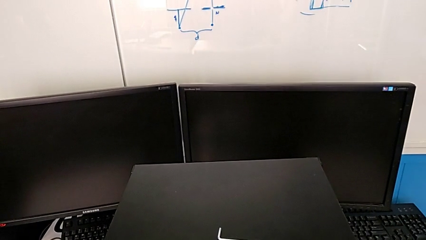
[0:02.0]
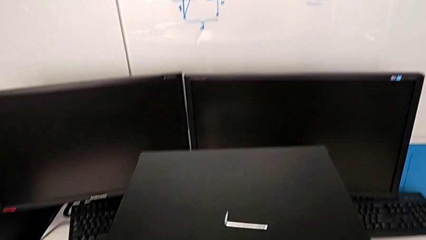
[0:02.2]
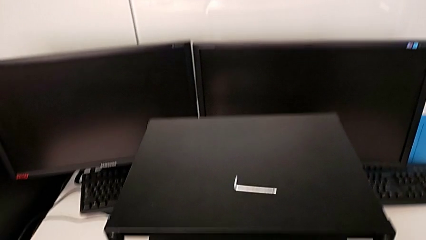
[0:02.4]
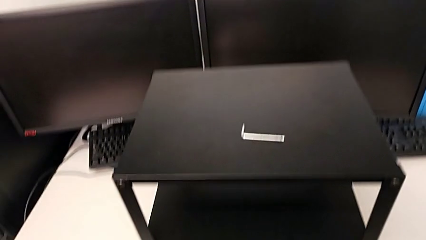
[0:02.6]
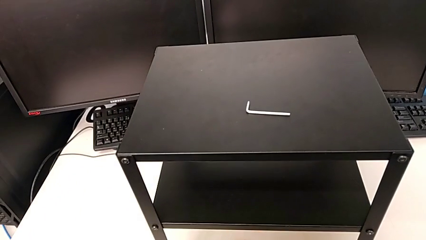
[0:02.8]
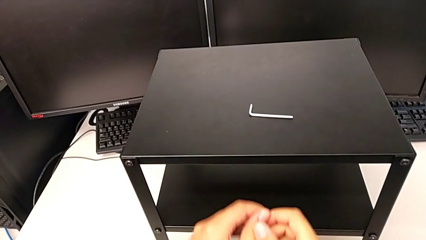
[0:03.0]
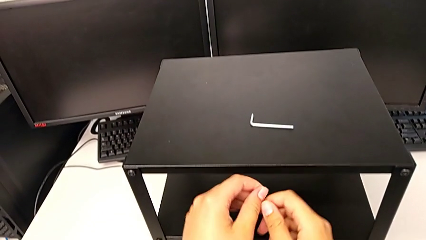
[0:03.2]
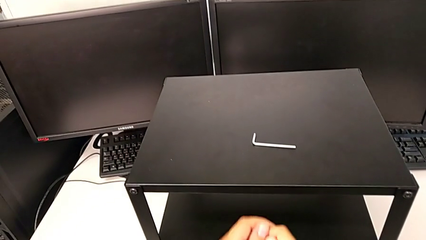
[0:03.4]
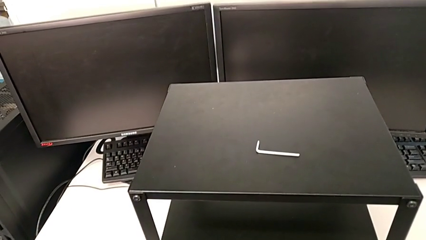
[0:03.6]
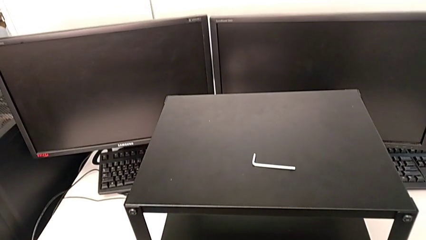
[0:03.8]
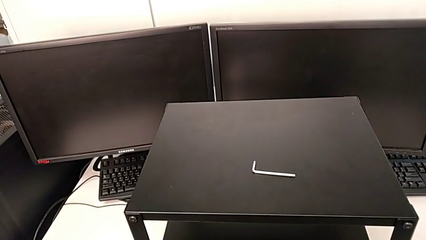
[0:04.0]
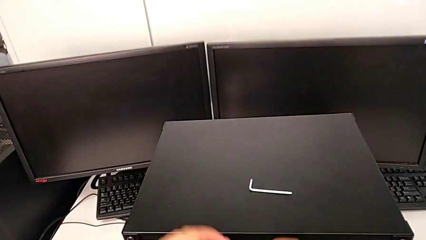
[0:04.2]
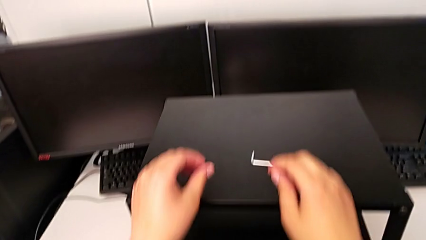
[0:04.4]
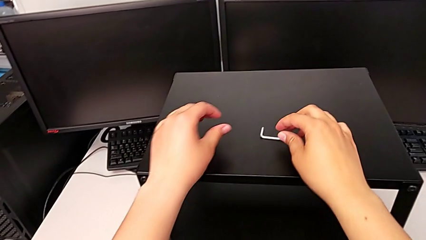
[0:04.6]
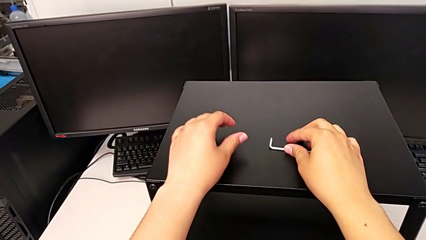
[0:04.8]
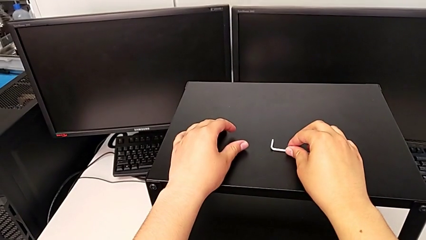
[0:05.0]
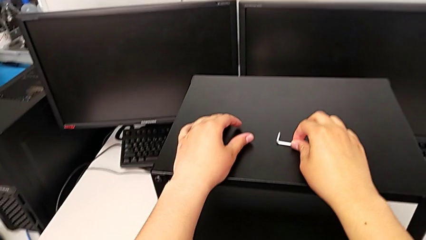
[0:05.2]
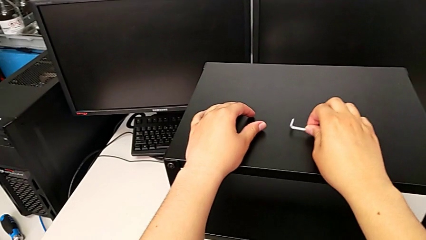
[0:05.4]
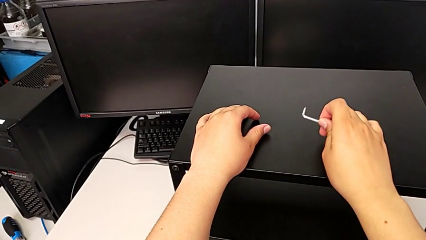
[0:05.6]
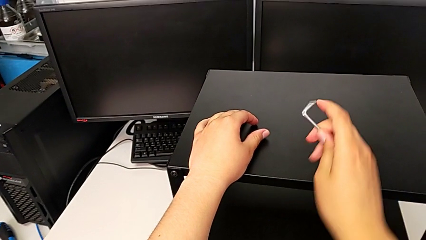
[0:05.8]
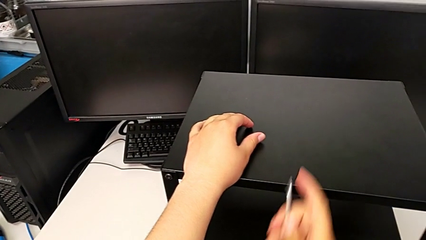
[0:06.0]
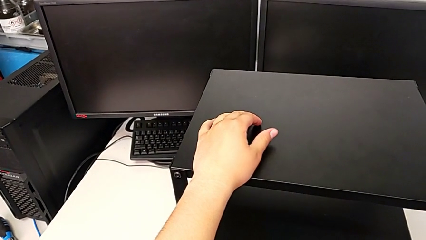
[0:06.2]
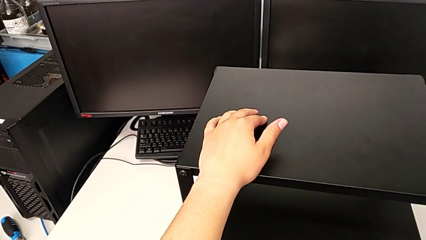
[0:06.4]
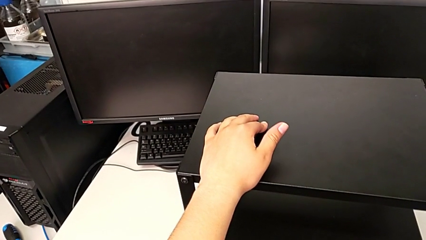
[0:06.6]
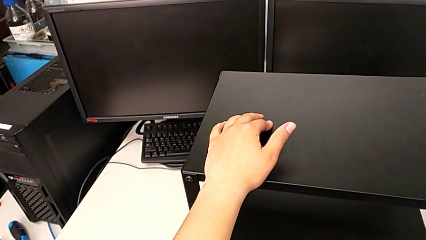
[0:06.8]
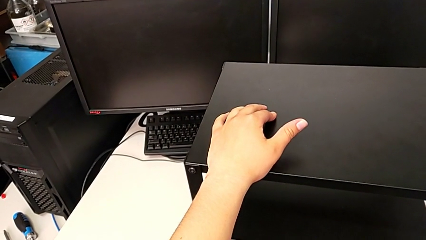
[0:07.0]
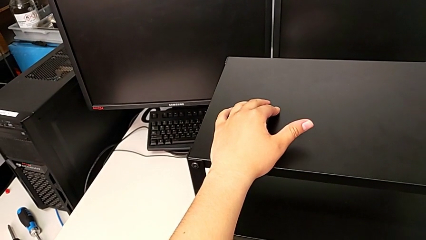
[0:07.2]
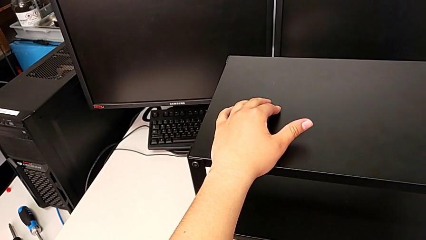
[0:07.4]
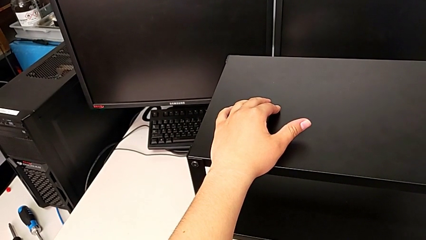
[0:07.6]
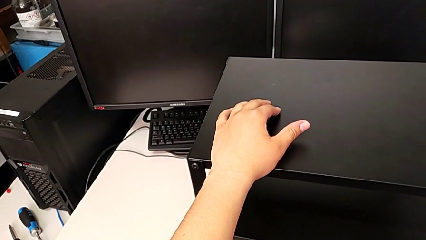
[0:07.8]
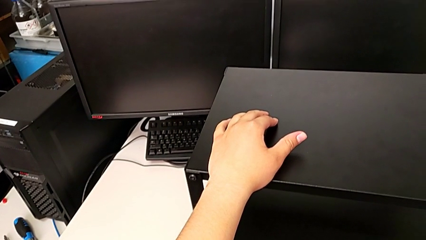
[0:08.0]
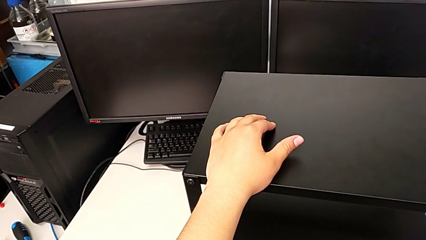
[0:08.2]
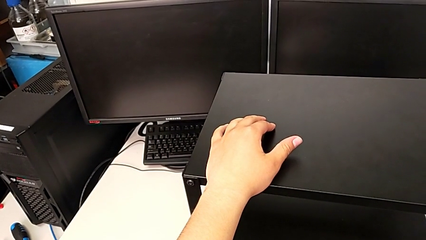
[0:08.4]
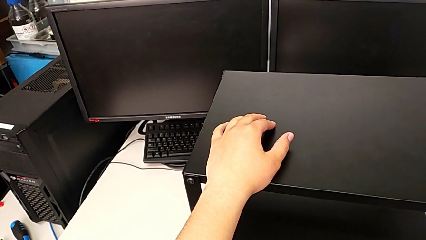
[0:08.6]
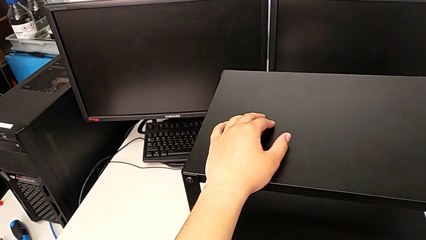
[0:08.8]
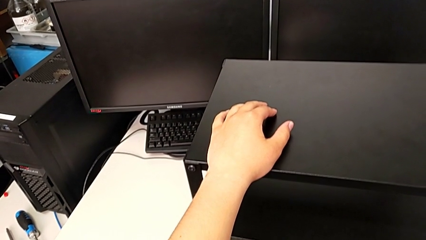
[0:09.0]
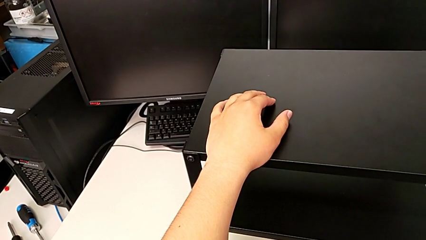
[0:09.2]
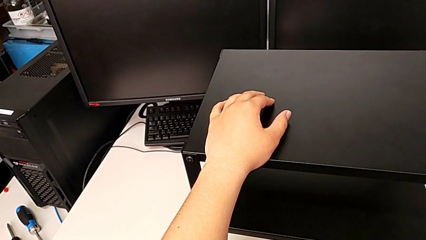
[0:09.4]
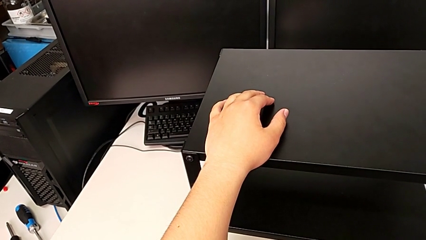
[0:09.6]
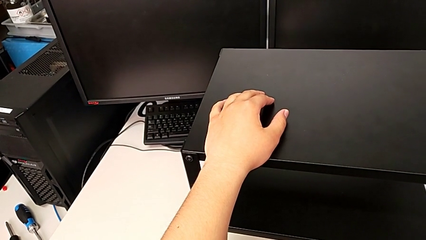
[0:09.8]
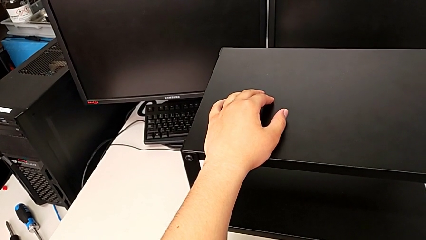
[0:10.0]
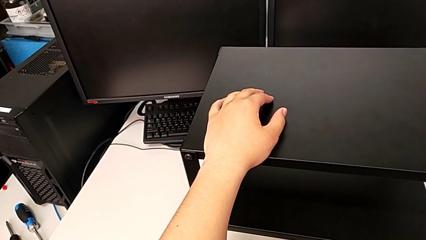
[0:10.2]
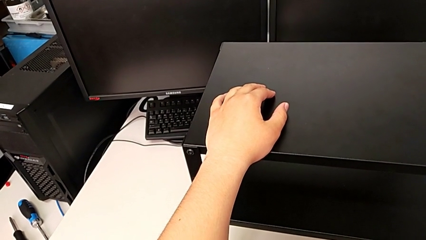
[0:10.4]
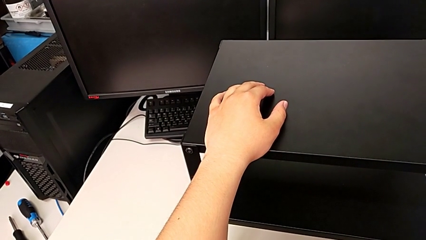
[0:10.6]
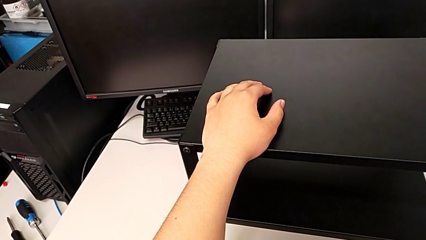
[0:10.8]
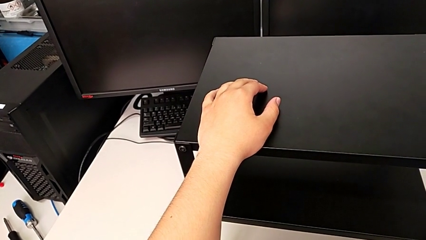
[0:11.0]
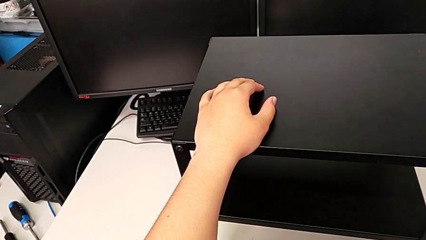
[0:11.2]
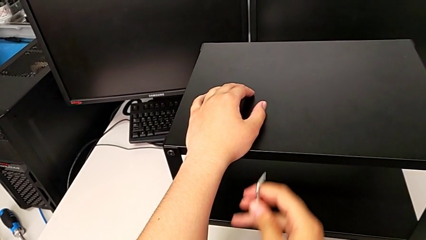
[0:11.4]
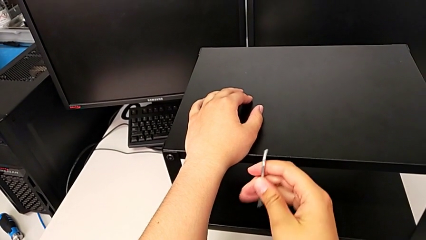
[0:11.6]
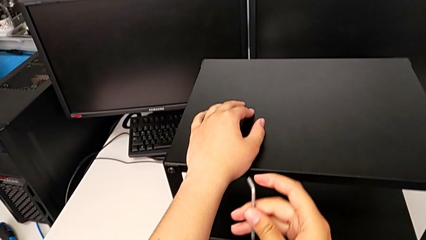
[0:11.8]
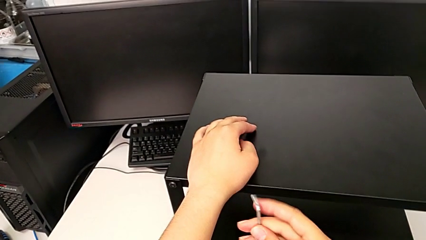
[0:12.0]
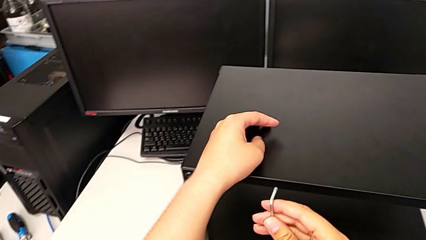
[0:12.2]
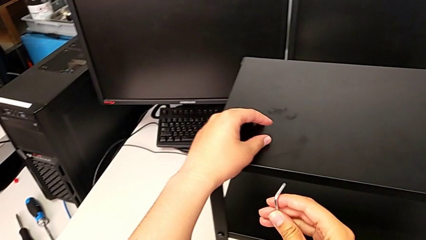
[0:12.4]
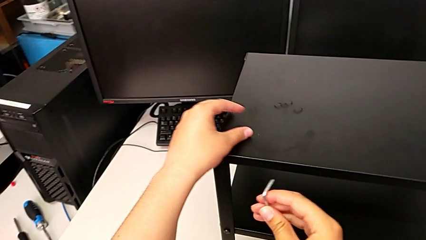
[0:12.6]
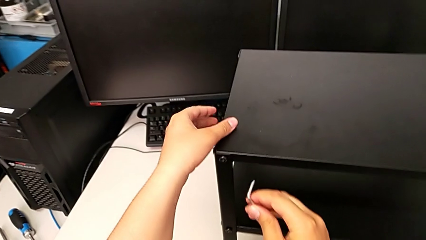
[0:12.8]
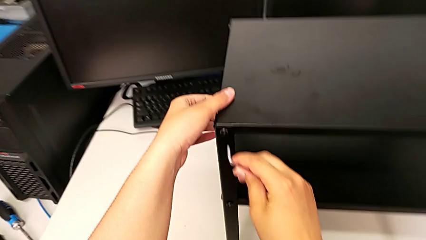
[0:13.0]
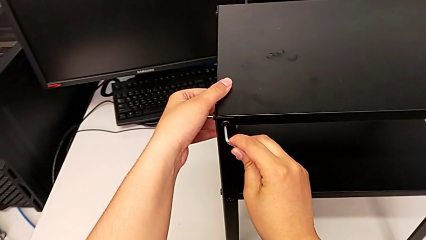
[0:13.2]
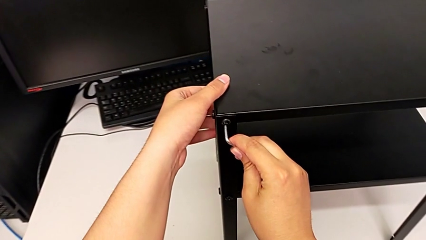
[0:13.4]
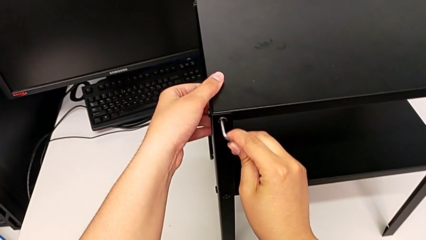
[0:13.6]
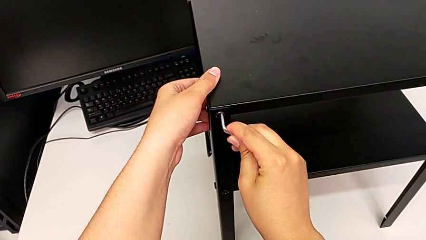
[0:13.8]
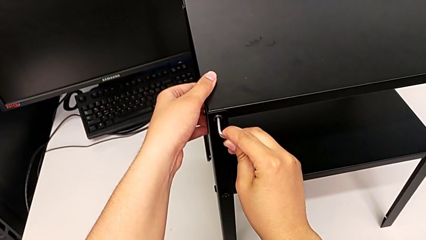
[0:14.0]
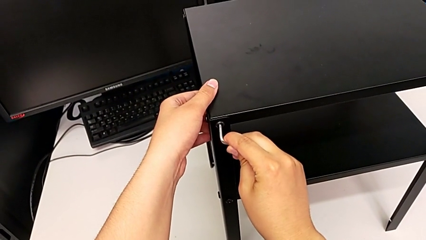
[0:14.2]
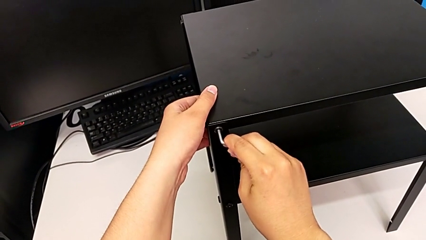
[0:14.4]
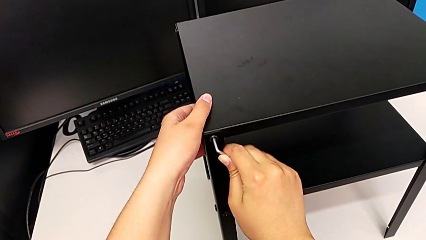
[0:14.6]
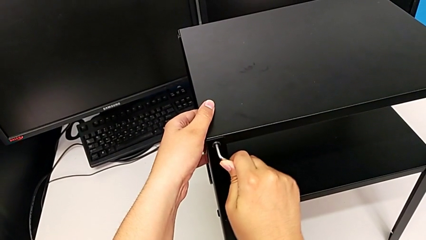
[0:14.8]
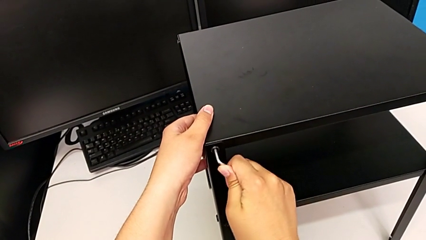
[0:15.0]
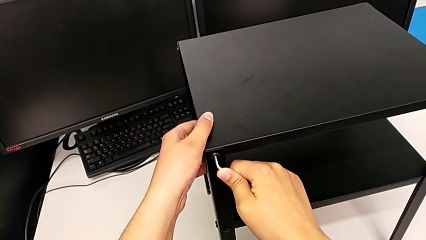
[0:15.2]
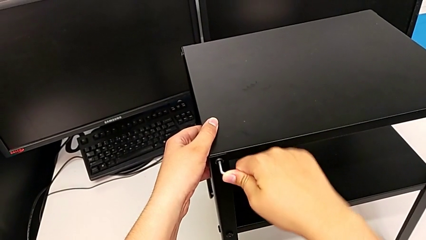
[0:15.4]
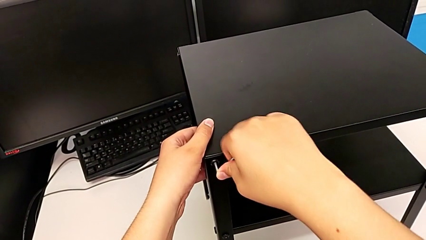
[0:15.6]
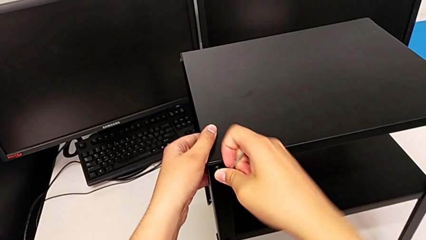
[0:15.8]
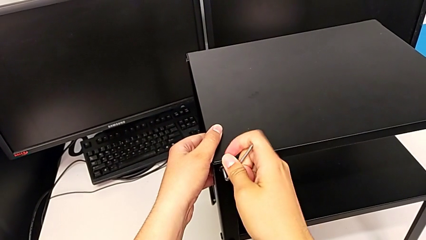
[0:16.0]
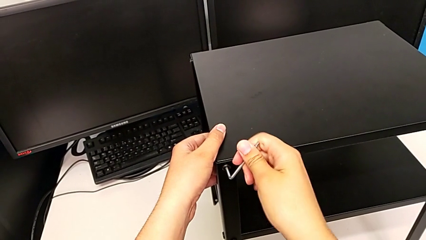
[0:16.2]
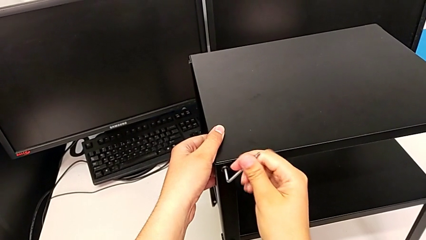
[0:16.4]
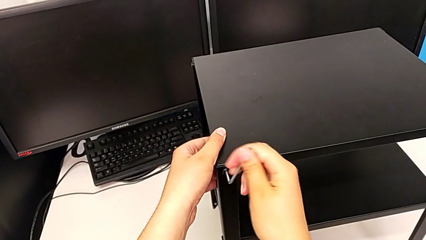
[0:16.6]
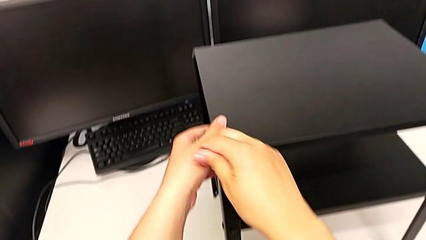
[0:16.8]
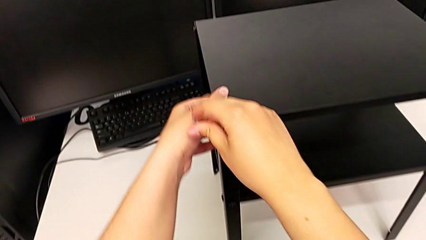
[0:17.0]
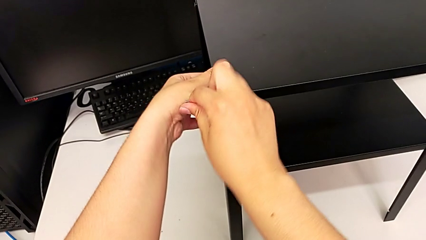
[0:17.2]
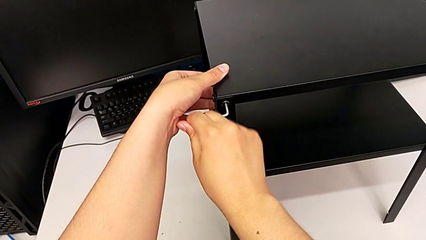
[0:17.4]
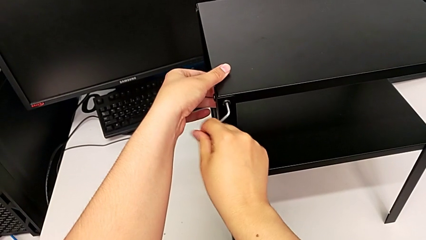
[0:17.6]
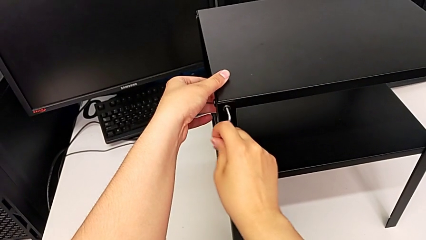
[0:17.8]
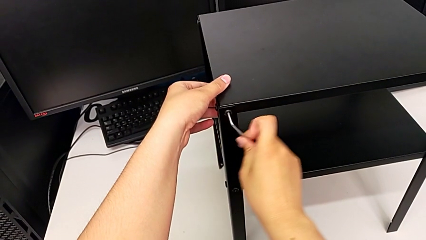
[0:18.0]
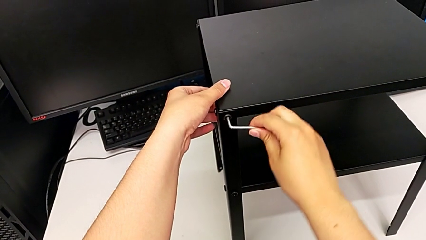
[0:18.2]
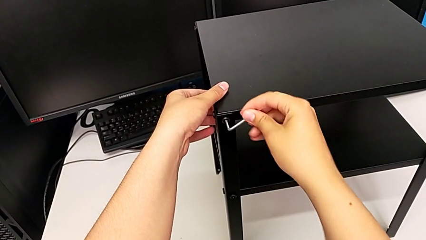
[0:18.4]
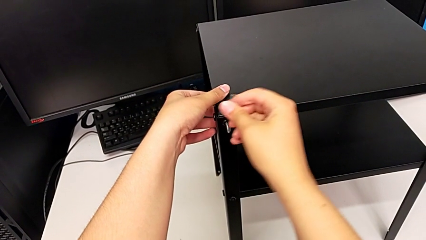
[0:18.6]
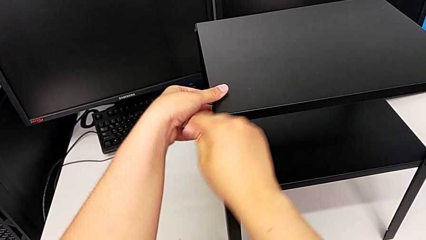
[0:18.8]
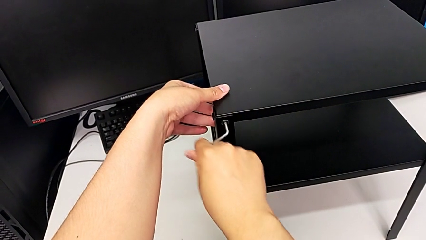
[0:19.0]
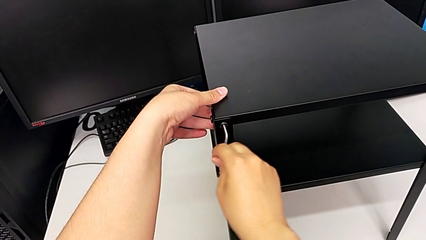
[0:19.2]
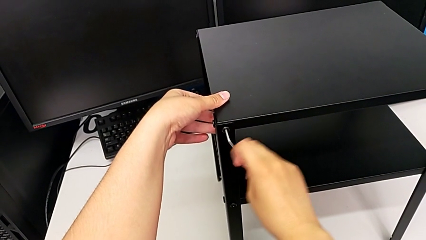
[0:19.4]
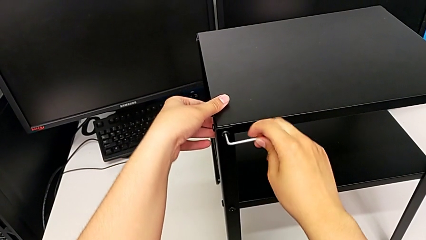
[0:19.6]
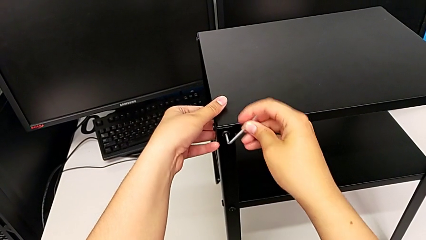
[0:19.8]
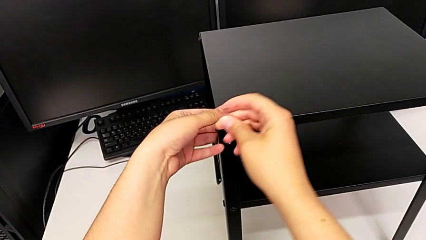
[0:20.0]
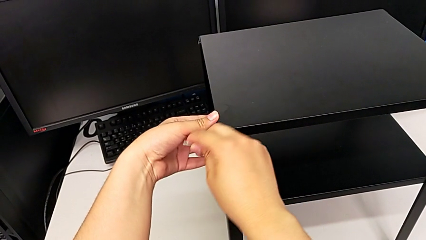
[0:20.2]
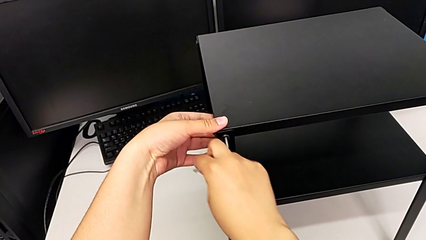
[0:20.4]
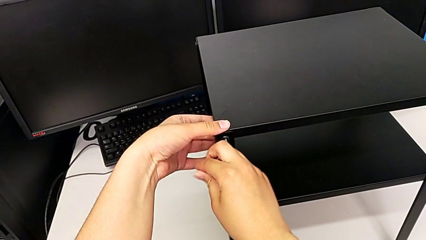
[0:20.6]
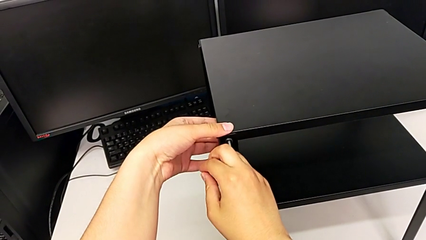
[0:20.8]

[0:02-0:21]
The camera wearer is disassembling the top shelf. They grab the Allen wrench, hold the nightstand, insert the Allen wrench and begin to unscrew the hex socket head.
